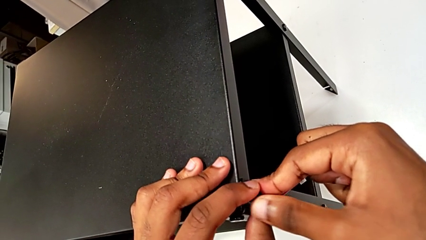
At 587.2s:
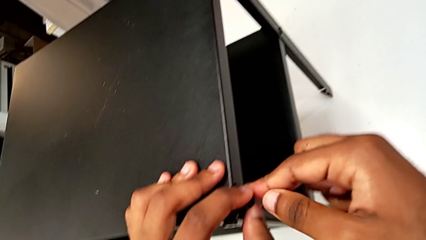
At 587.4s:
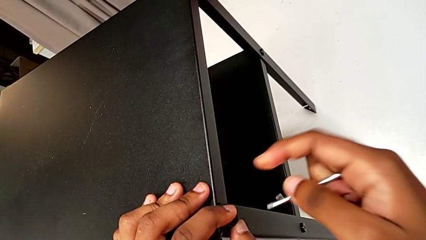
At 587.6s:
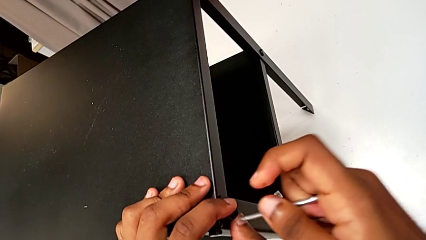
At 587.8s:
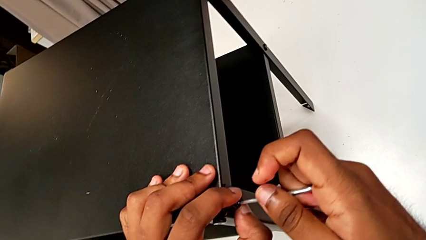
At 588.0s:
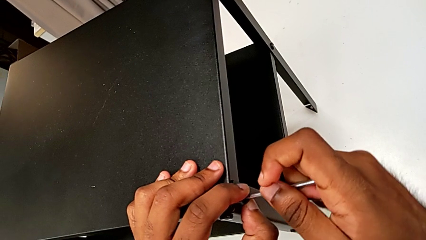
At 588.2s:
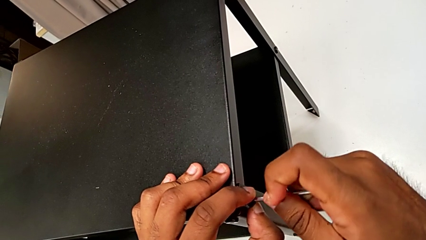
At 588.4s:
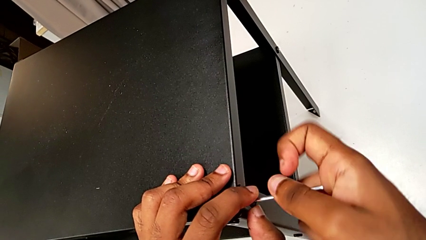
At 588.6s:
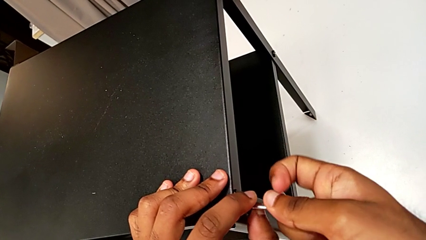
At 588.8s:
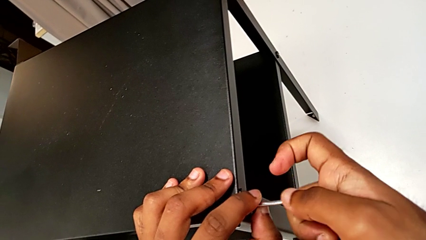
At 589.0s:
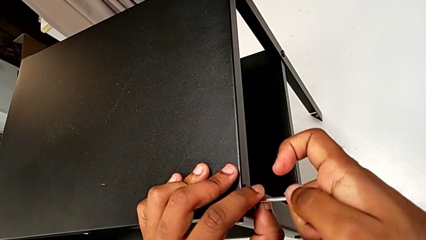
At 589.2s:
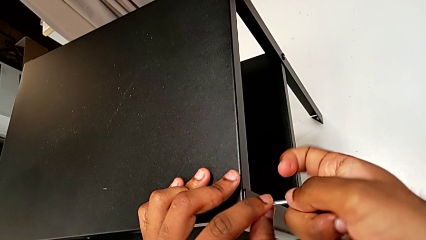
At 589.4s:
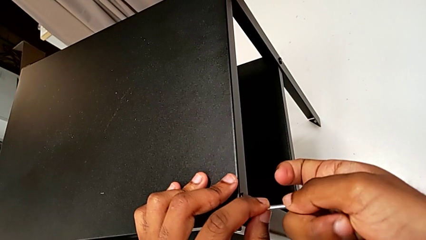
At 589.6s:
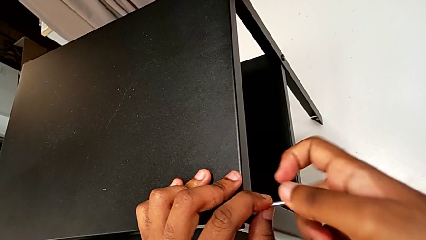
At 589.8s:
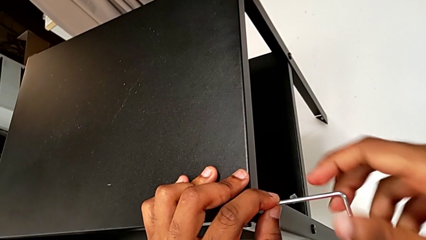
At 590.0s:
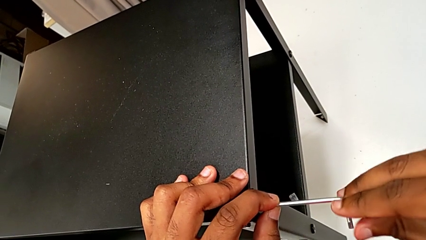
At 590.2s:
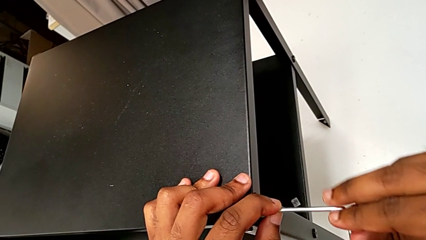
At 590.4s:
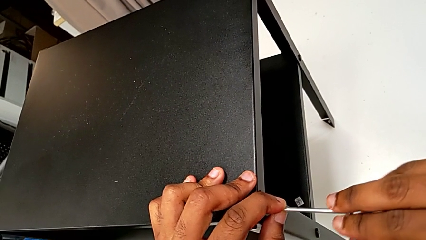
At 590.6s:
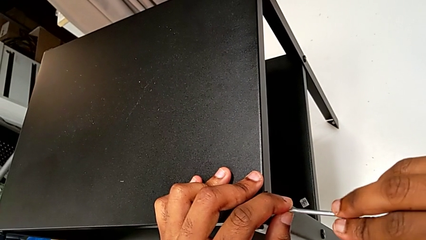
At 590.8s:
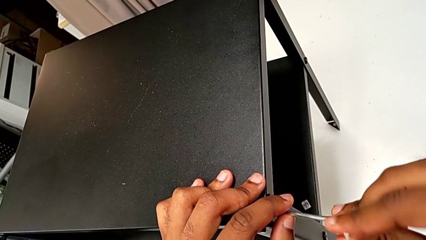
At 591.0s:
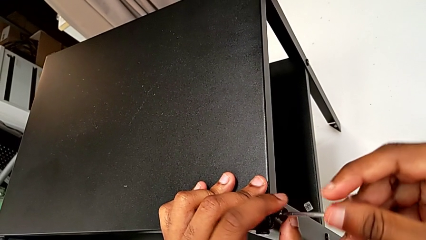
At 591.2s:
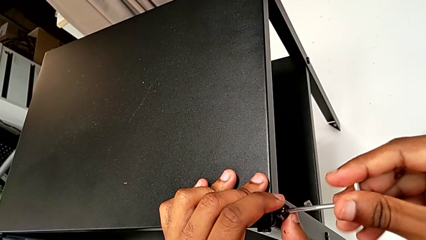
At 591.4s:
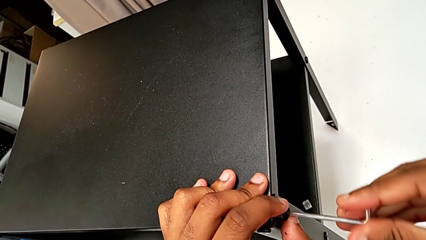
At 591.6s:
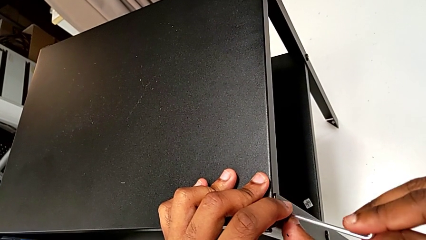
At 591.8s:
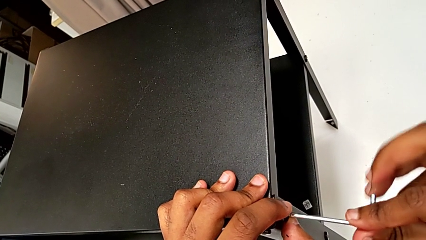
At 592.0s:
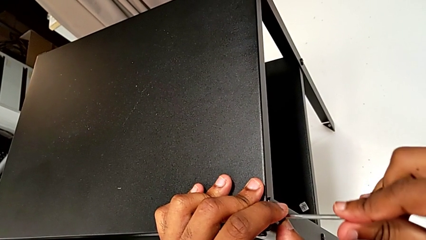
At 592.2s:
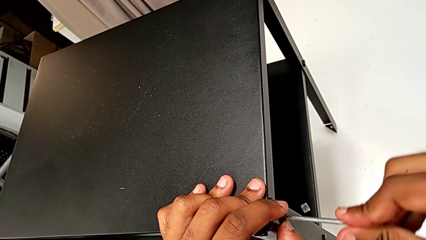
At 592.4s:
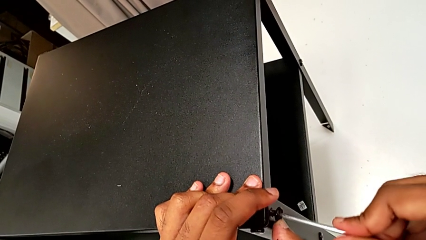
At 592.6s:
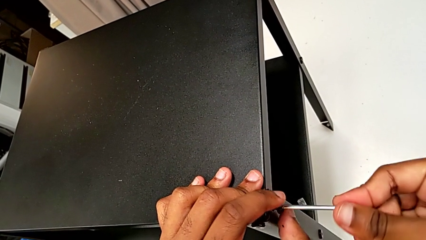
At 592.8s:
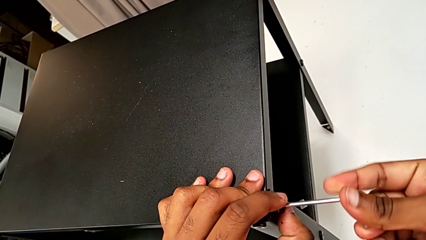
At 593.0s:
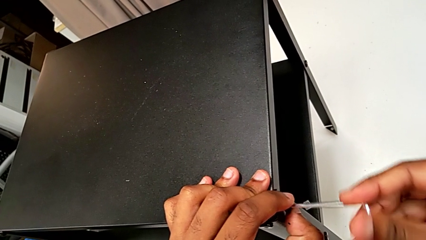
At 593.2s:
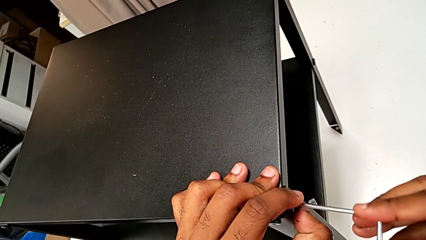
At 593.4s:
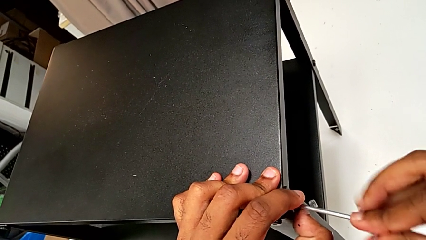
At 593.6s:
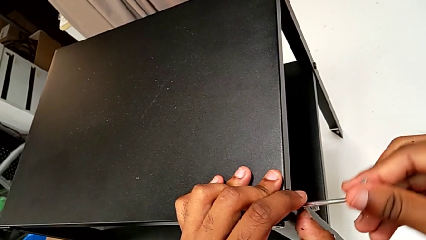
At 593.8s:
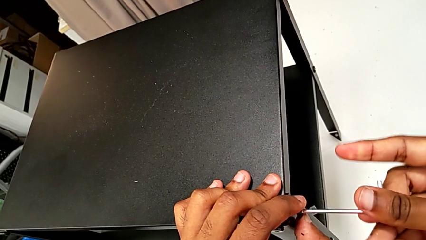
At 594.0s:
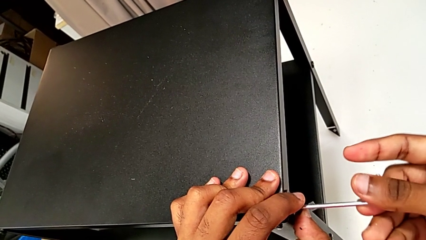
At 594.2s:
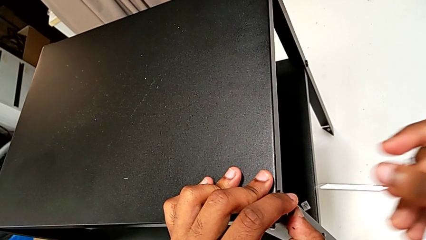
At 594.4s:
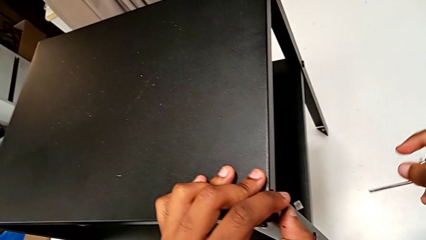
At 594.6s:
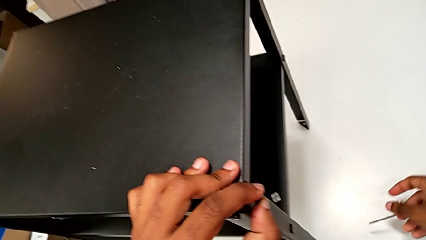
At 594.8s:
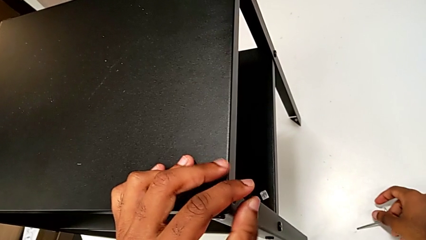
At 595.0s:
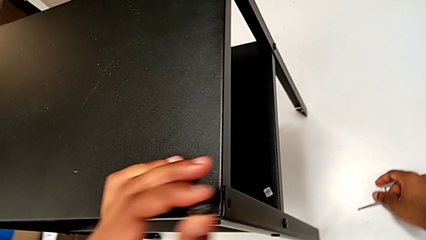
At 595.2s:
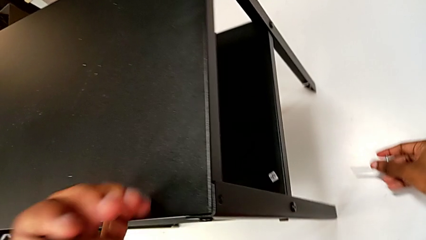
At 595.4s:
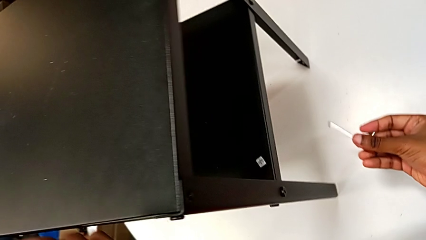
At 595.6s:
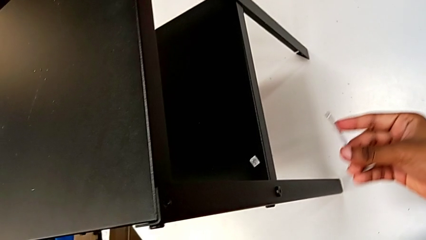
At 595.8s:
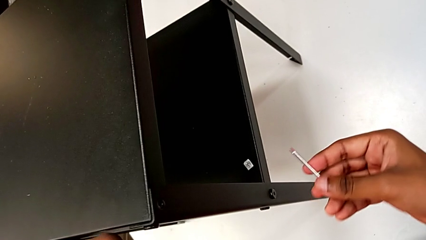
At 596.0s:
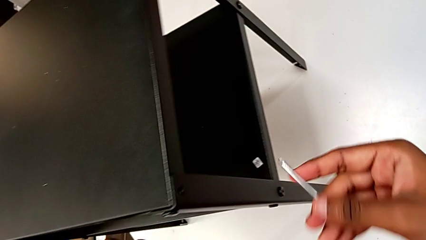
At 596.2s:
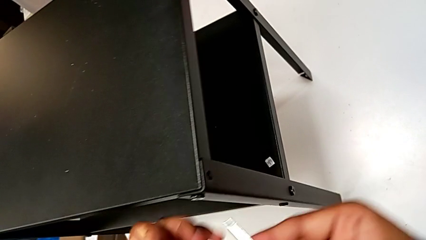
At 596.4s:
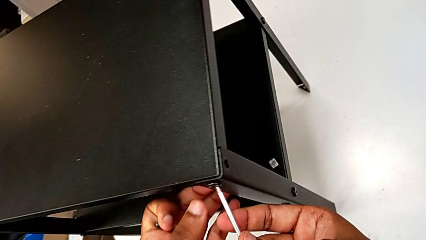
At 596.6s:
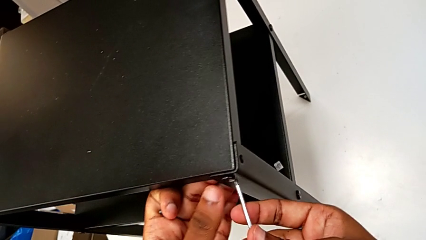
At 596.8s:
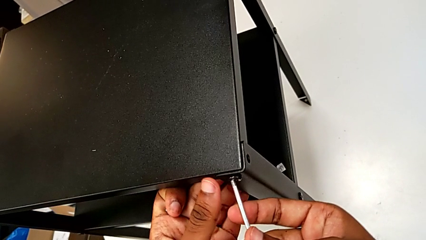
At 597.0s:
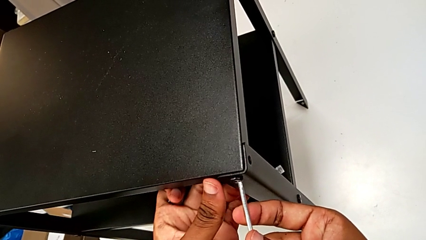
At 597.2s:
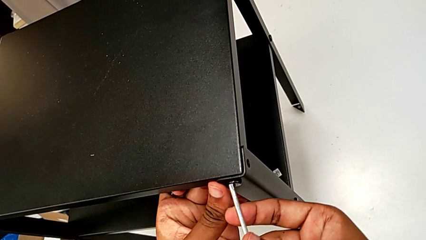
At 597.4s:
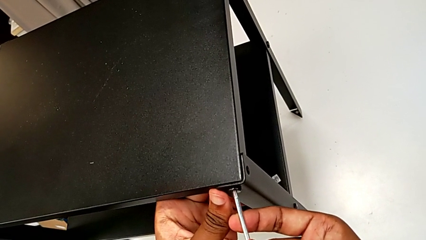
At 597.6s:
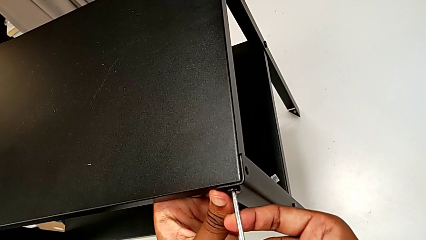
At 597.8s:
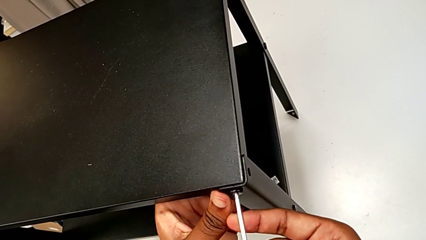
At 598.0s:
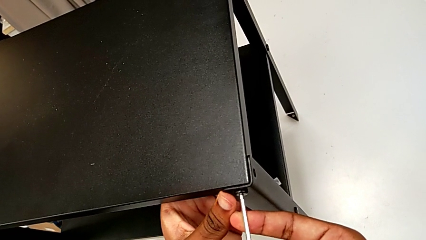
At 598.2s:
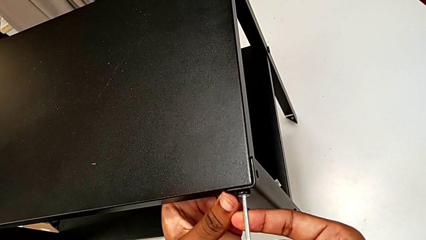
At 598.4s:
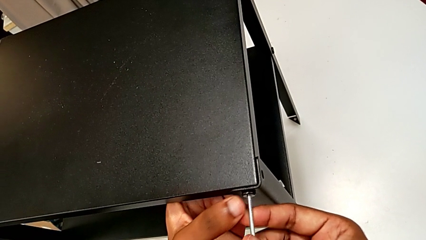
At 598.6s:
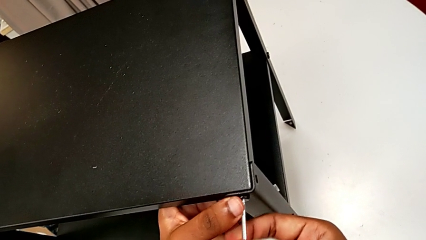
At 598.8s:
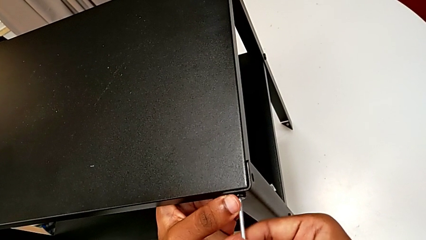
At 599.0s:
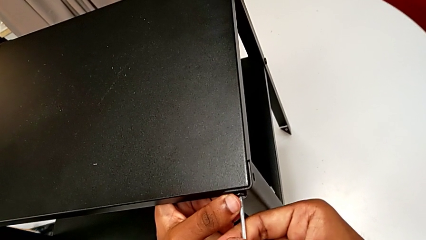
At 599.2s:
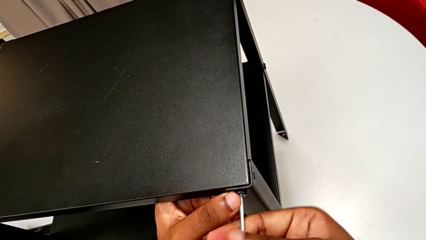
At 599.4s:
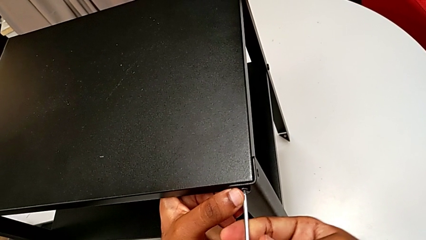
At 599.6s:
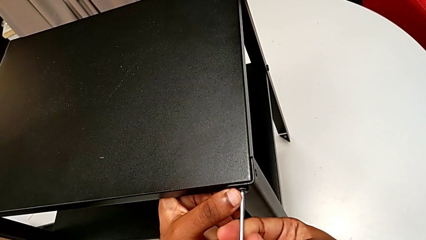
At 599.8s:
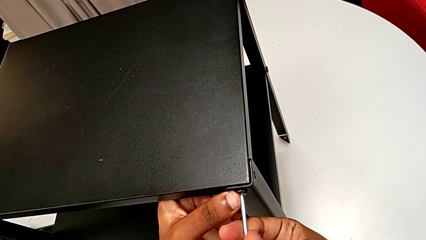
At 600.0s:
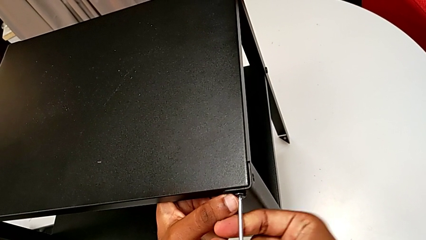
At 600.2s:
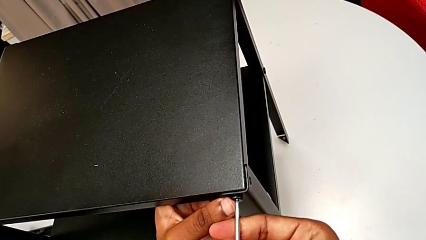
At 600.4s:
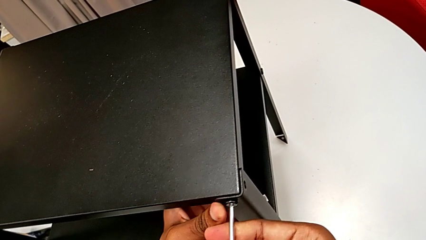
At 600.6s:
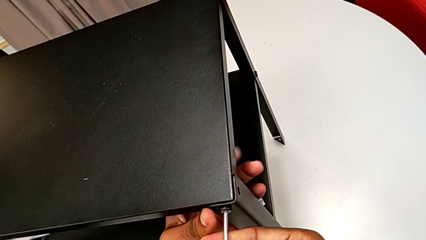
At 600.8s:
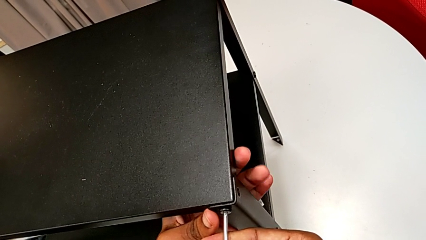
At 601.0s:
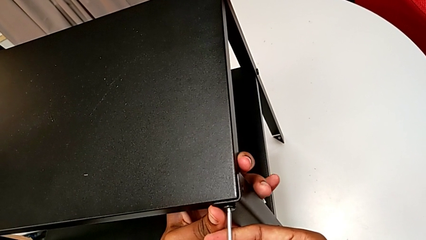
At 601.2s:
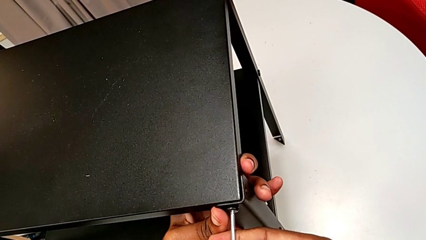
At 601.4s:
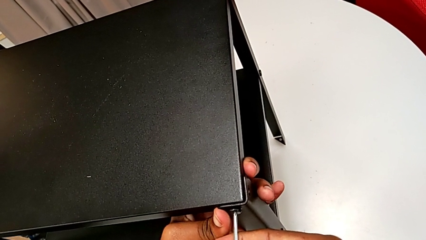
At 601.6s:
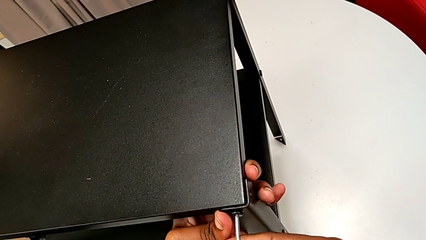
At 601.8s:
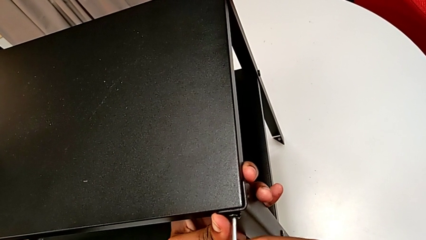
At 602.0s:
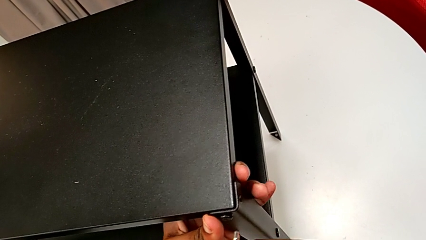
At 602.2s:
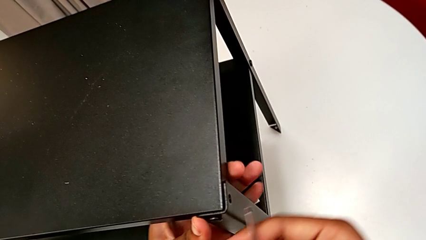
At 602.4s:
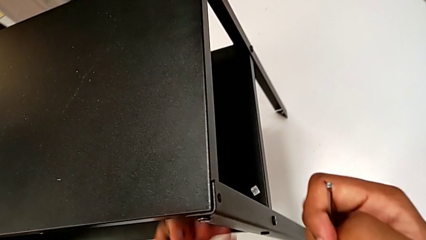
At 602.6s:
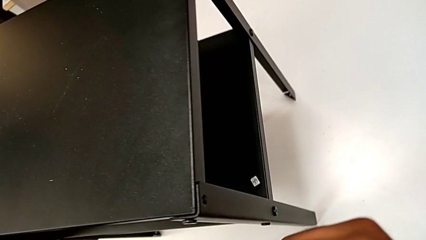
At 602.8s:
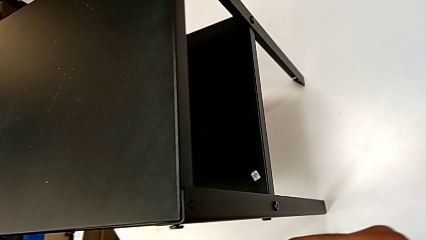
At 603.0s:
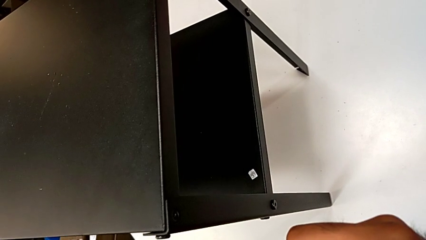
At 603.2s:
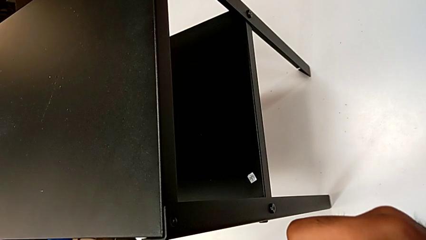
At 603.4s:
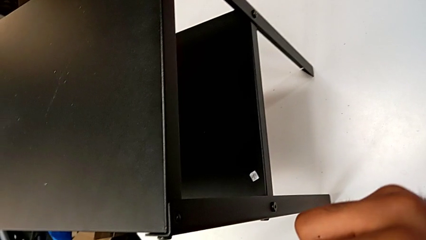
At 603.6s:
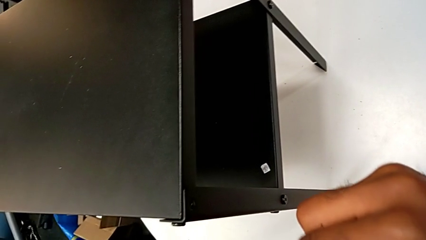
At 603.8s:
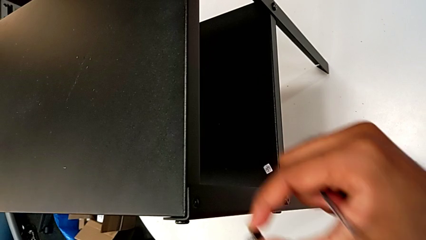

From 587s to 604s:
The camera wearer is screwing the two remaining screws. They insert the Allen wrench, screw the hex socket head, withdraw the Allen wrench, approach the second hex socket head, insert the Allen wrench, screw the hex socket head and withdraw the Allen wrench.
